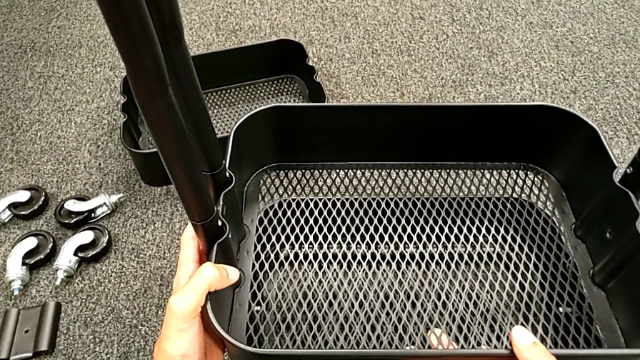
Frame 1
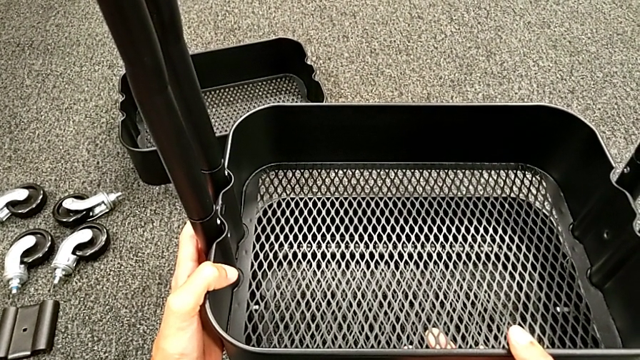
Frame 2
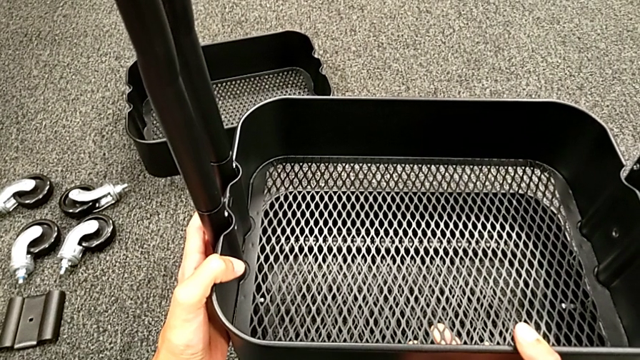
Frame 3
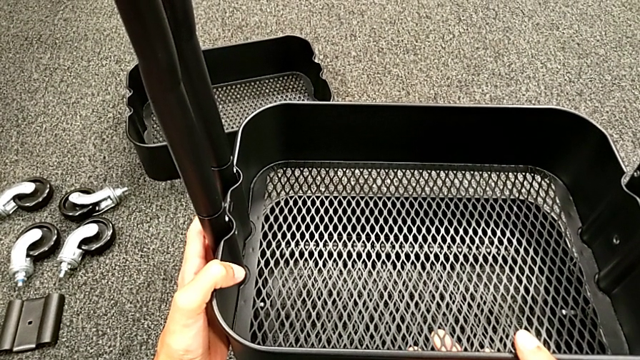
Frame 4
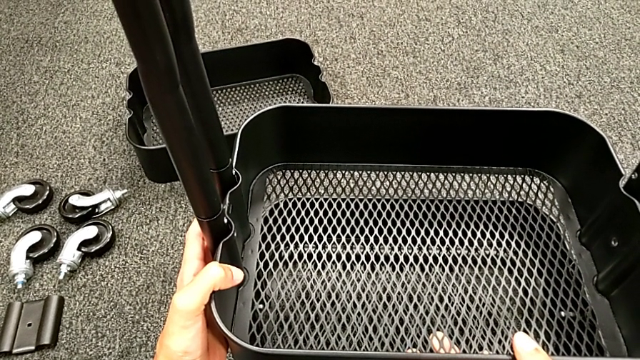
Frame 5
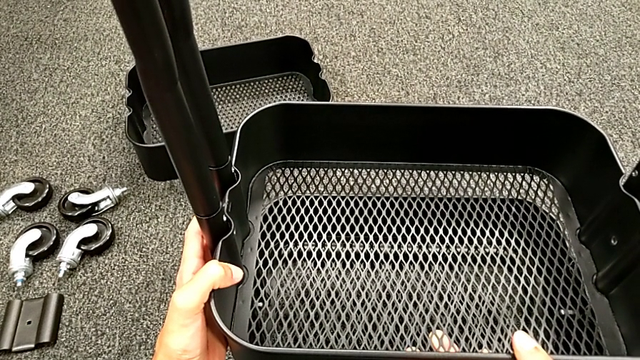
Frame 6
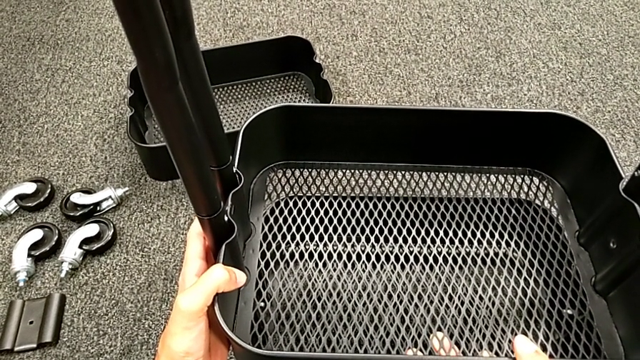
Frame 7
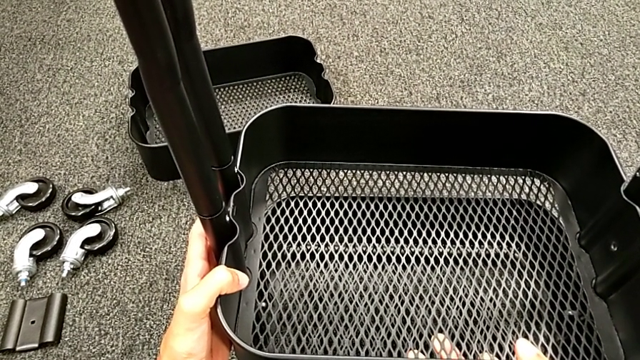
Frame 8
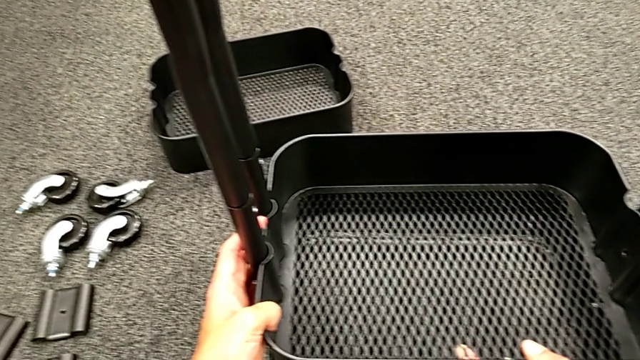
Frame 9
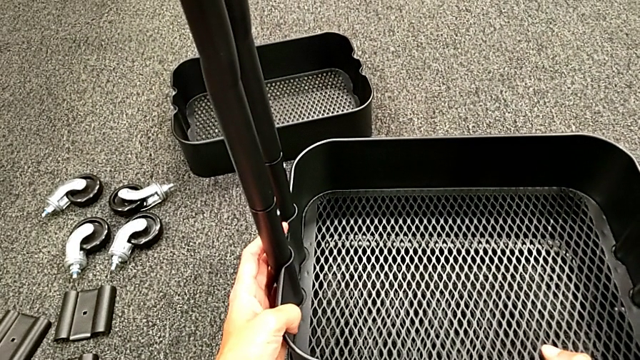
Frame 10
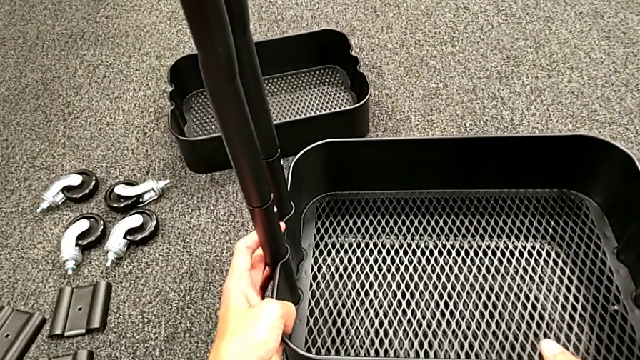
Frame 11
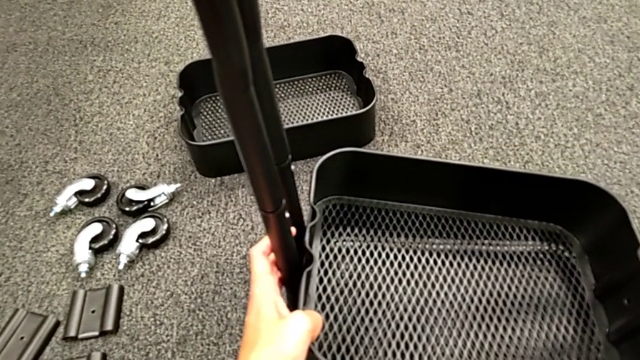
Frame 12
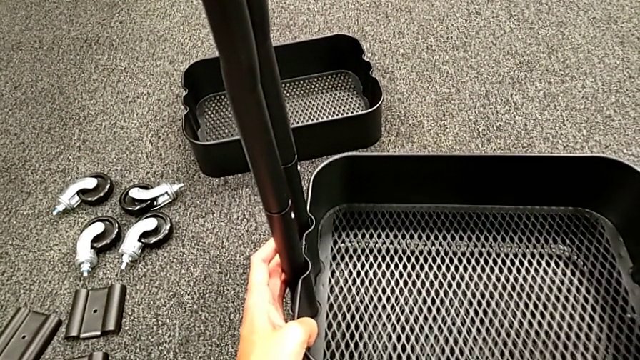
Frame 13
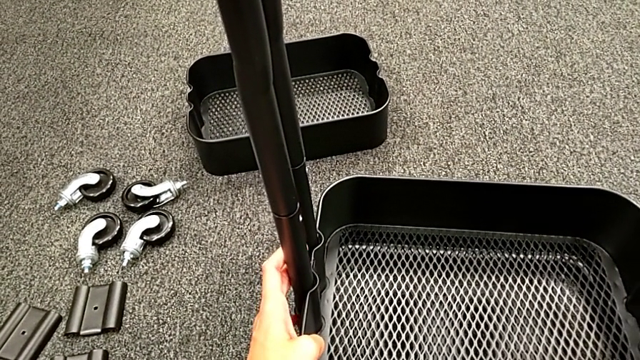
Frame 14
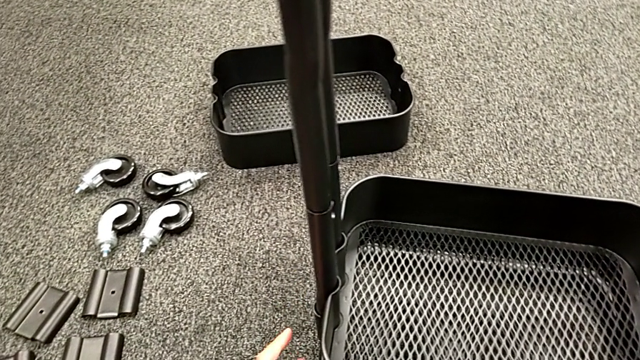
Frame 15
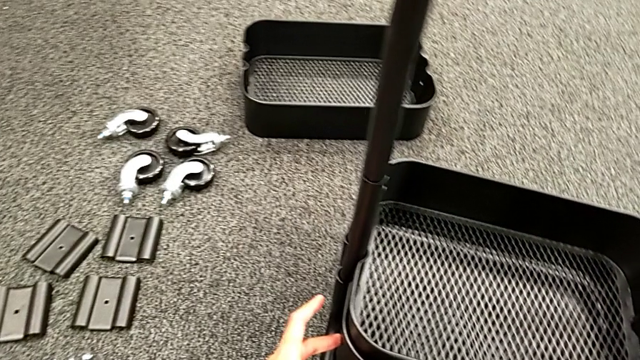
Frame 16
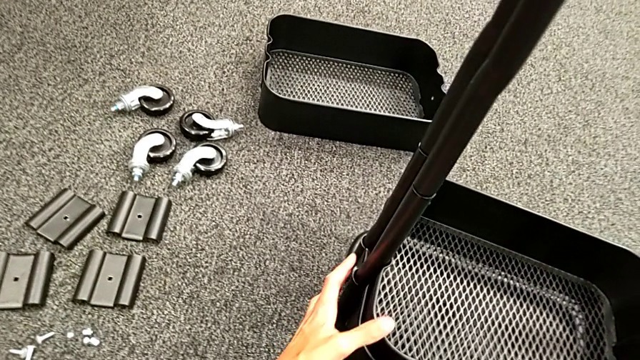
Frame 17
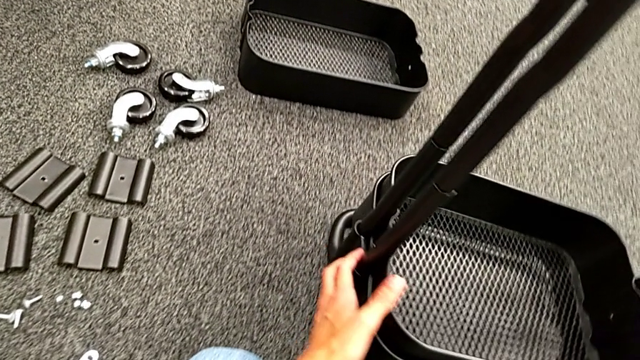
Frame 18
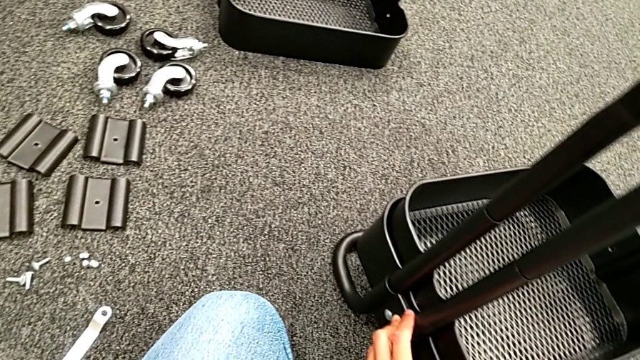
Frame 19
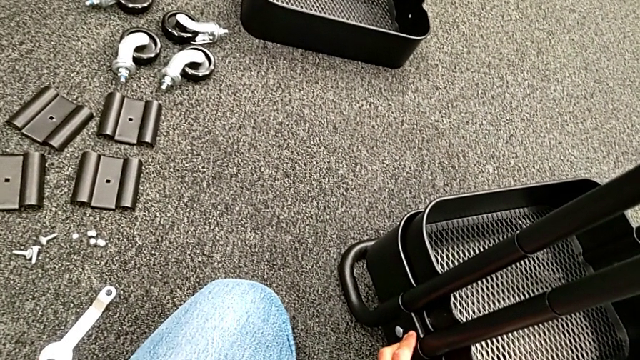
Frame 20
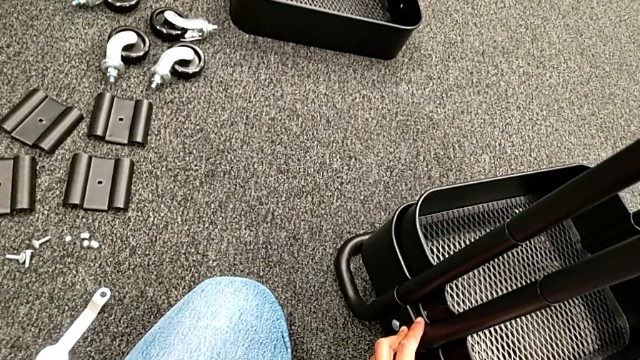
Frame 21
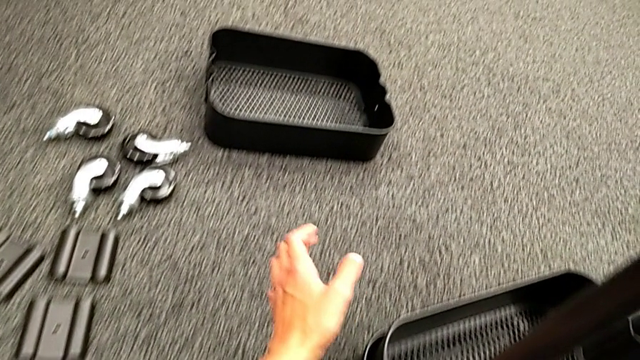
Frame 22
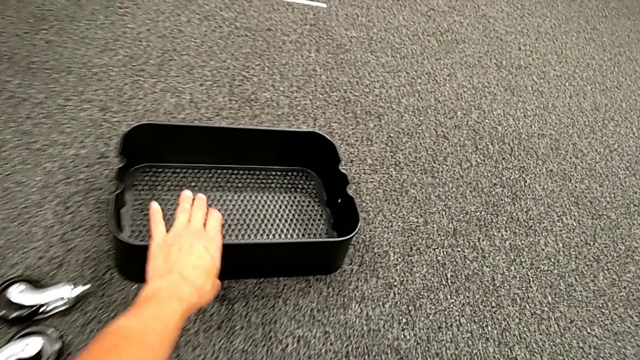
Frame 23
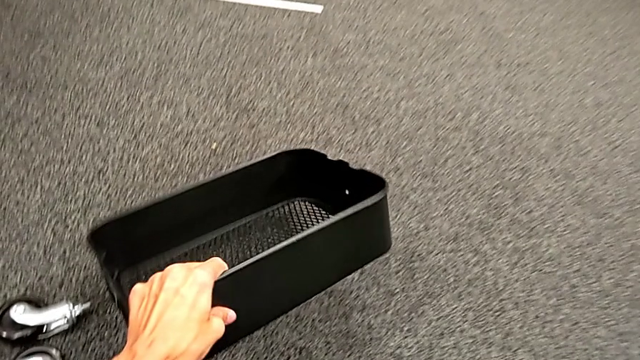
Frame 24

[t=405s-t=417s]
The camera wearer is placing the black grid tray between the side bars. They rotate the black frame and grab the upper grid tray.

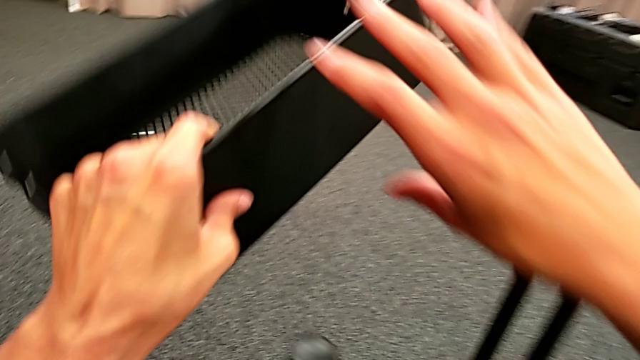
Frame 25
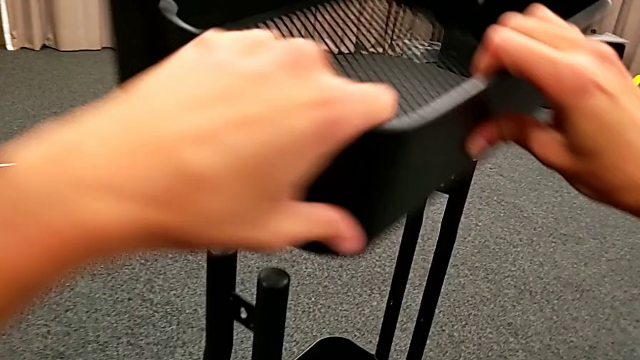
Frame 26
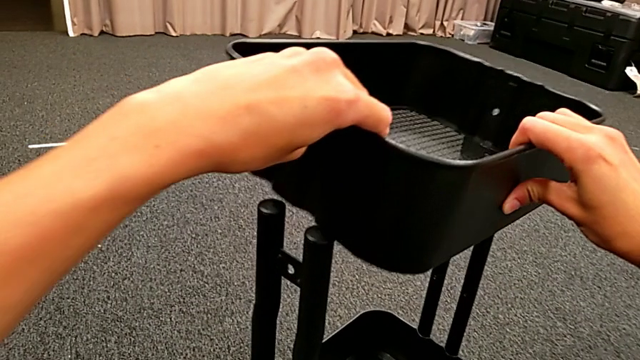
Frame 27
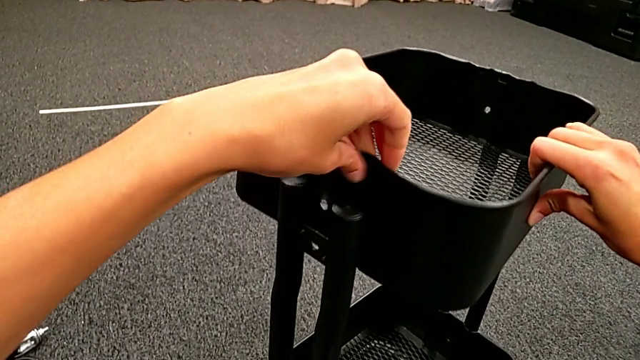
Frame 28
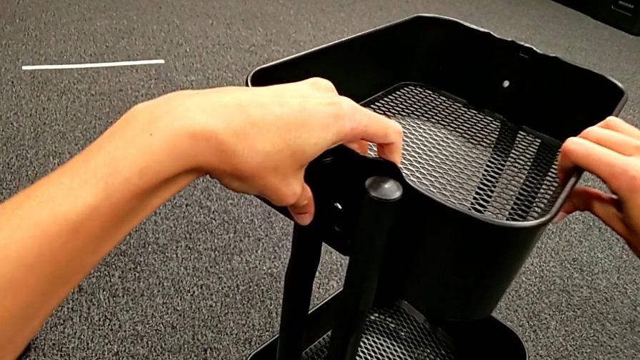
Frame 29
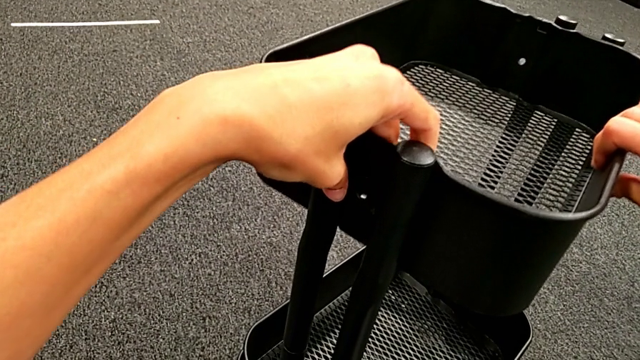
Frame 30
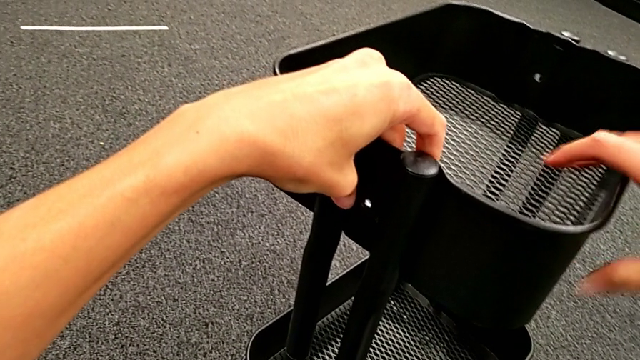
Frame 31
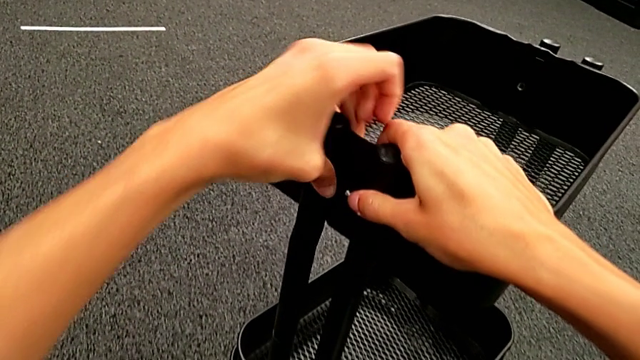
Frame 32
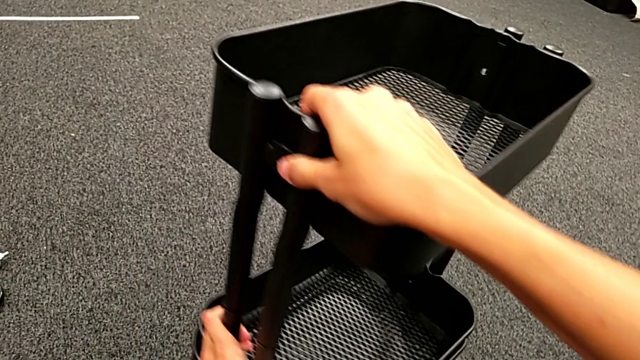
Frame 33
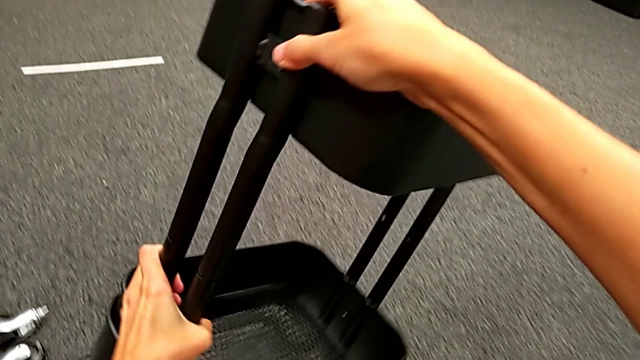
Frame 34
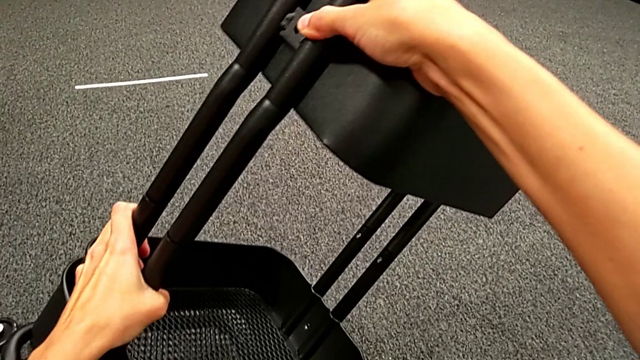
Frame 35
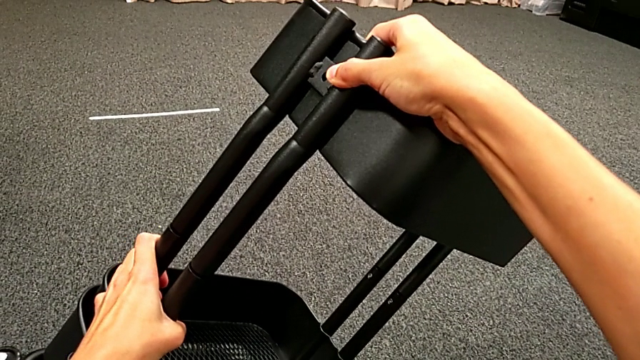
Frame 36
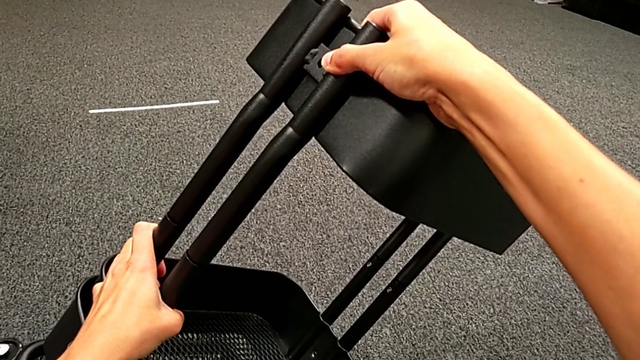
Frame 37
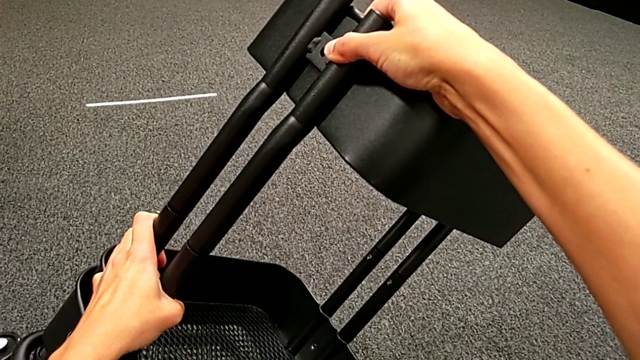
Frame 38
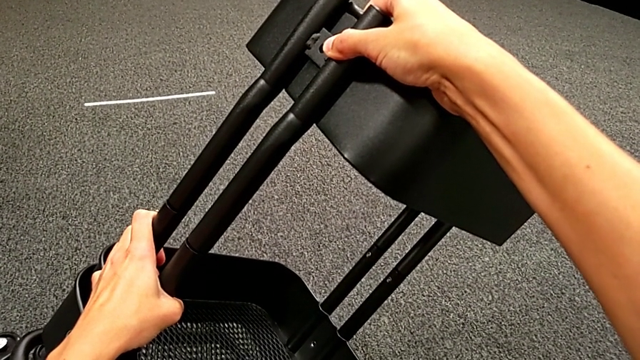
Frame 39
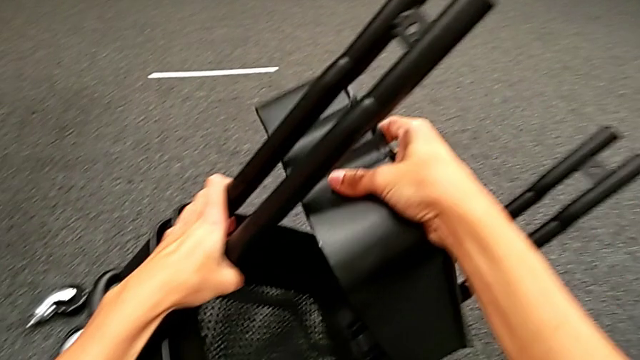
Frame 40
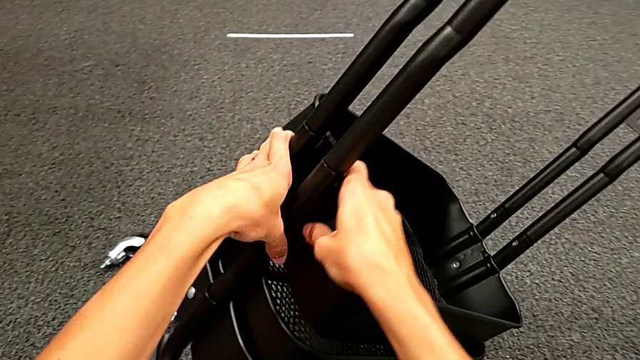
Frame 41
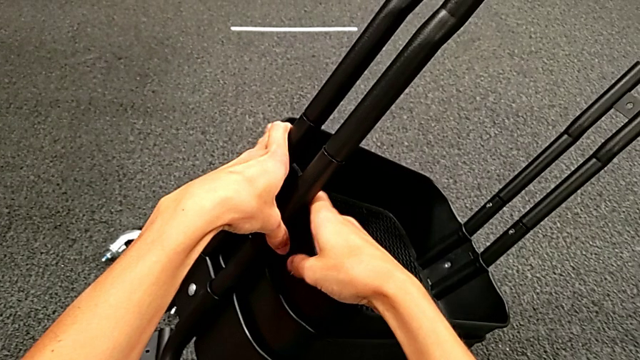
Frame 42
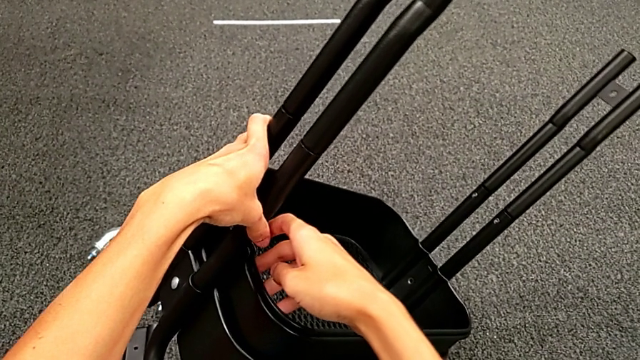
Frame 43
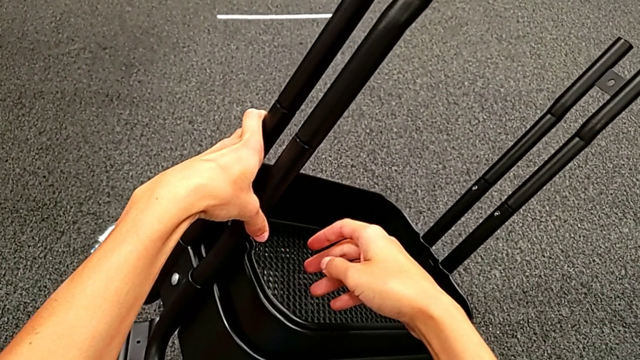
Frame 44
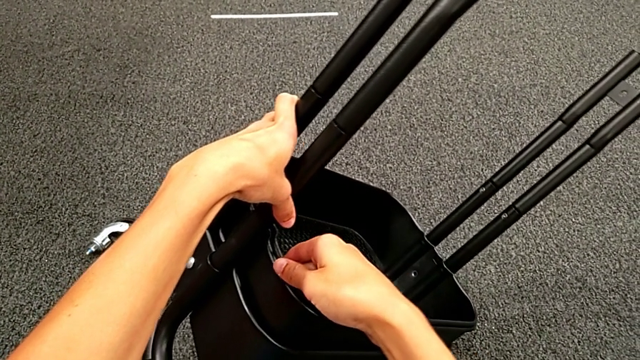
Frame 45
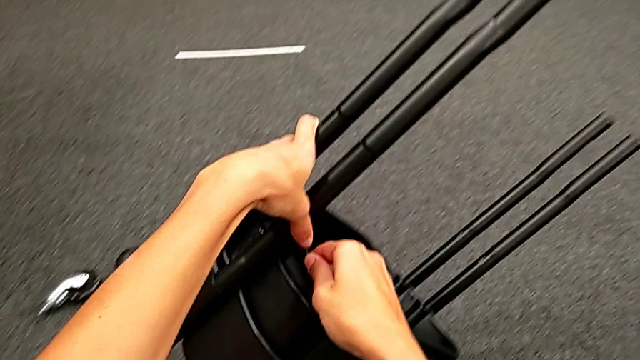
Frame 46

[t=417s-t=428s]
The camera wearer is placing the black grid tray between the side bars. They place the upper grid tray, rotate the black frame, slide the upper grid tray and begin to withdraw the black grid tray.
